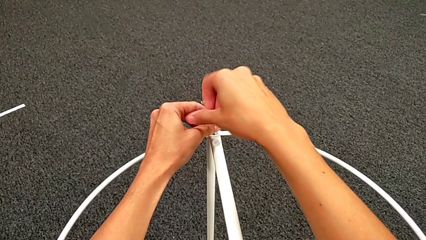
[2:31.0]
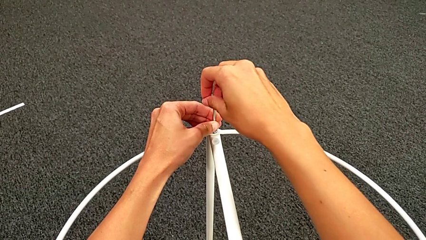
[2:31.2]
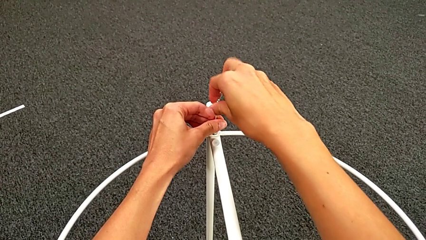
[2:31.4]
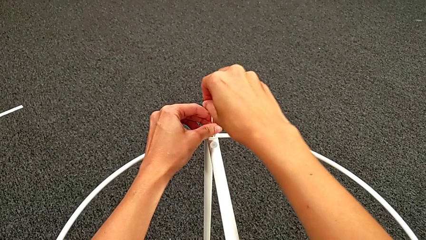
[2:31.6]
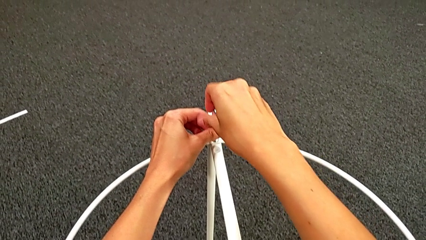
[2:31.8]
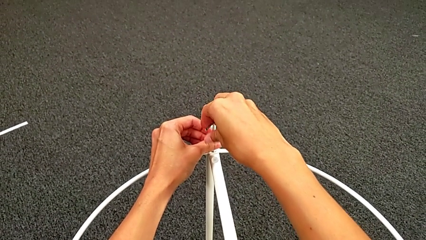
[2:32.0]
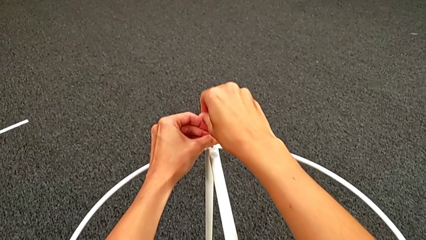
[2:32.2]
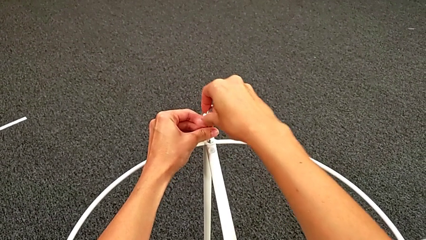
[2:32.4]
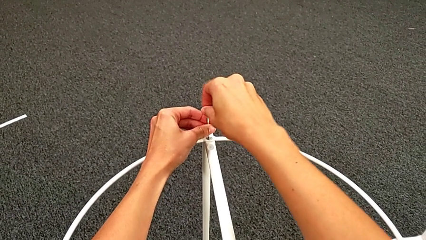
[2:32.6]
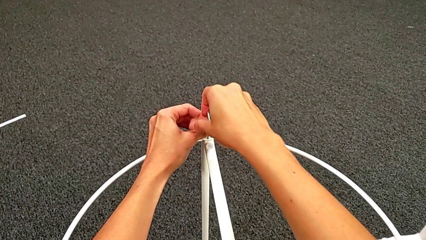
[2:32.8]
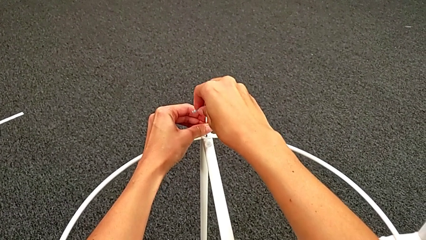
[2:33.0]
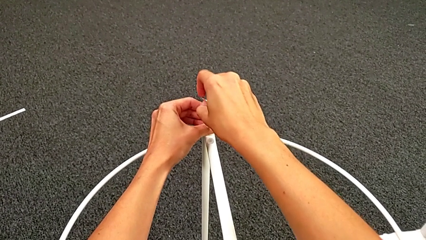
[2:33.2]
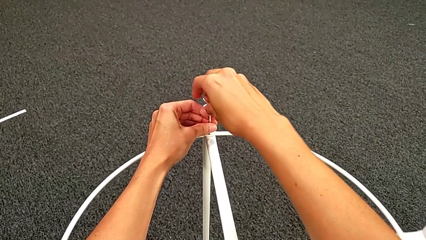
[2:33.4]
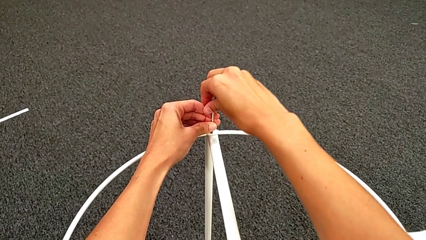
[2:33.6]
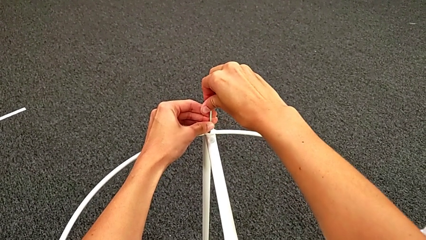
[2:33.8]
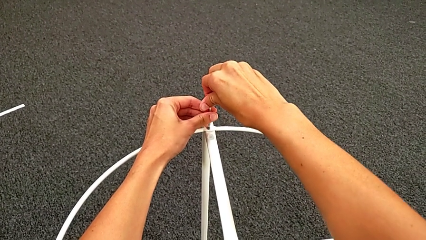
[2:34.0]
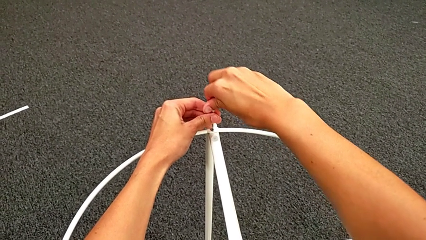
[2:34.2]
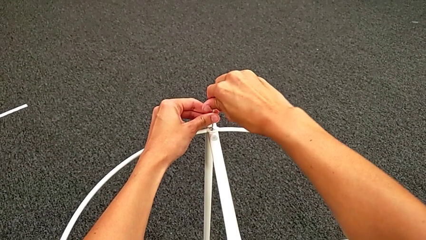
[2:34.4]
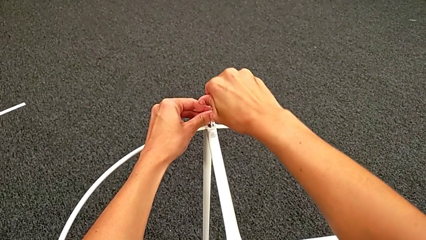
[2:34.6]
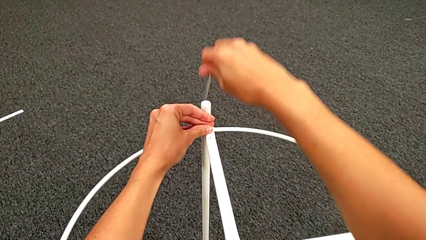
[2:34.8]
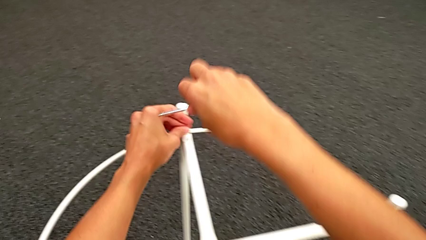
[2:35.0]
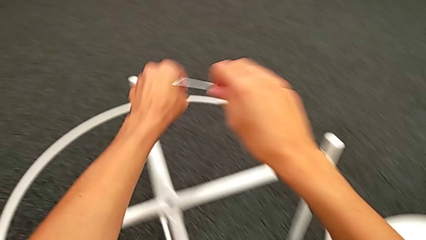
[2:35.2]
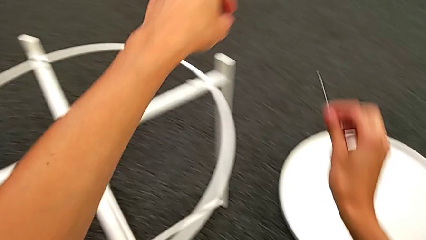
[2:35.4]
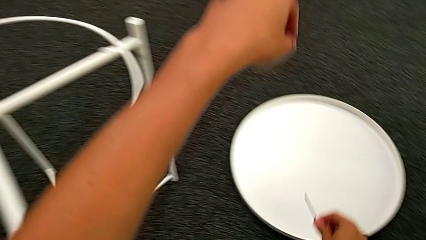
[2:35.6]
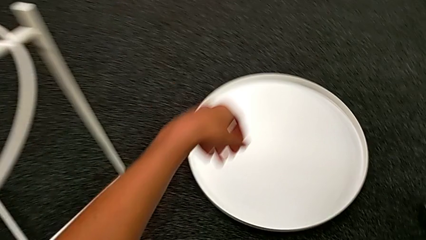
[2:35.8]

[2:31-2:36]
The camera wearer is assembling the circle into place. They screw the hex socket head, withdraw the Allen wrench and place it.

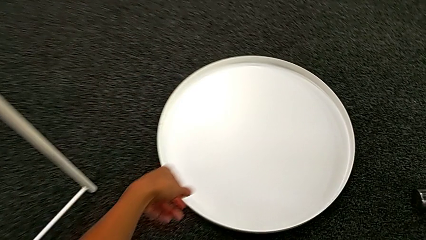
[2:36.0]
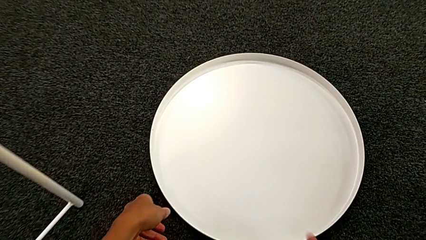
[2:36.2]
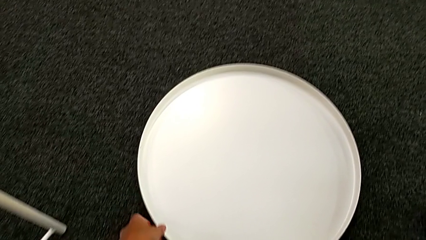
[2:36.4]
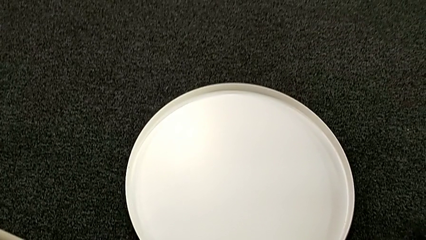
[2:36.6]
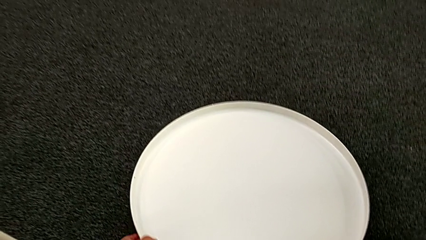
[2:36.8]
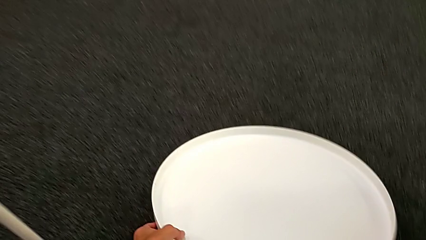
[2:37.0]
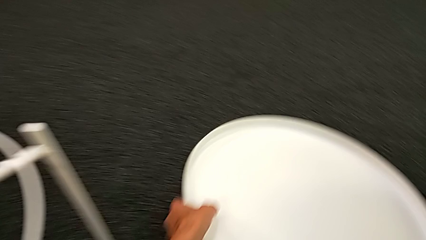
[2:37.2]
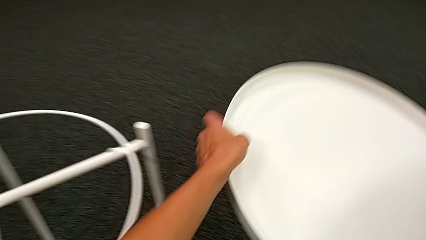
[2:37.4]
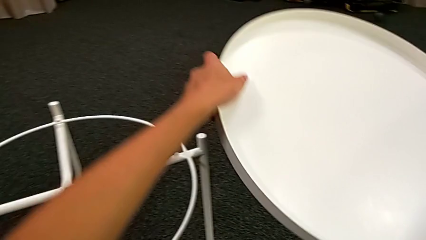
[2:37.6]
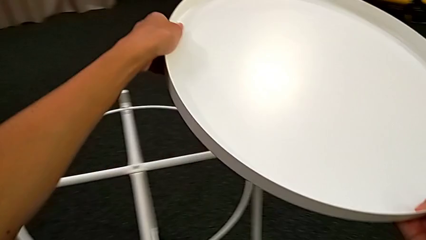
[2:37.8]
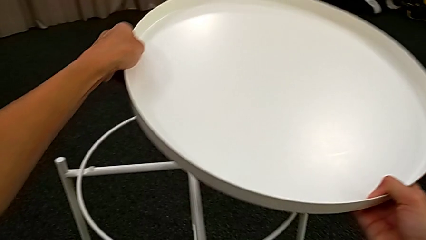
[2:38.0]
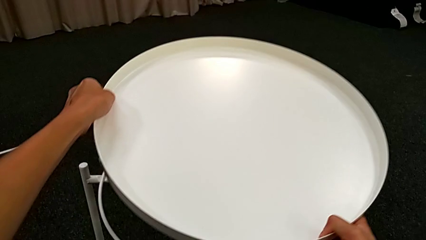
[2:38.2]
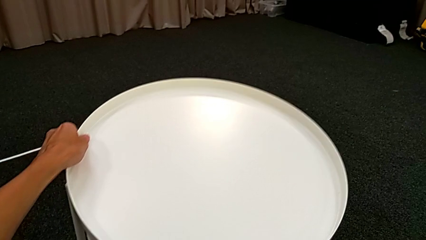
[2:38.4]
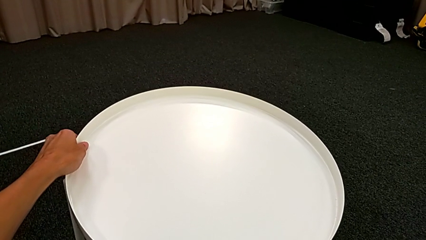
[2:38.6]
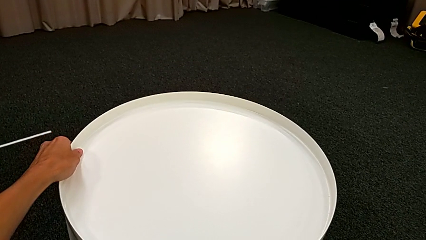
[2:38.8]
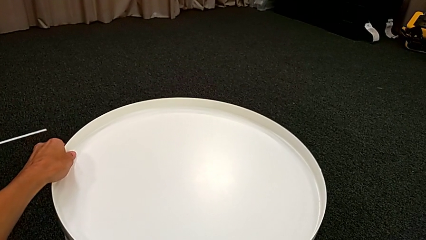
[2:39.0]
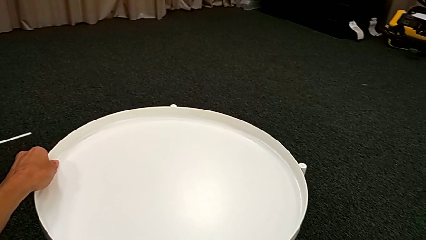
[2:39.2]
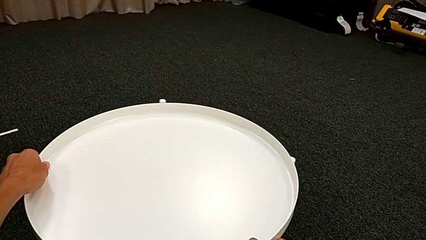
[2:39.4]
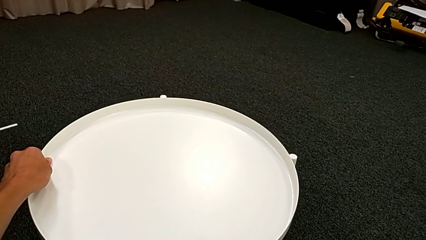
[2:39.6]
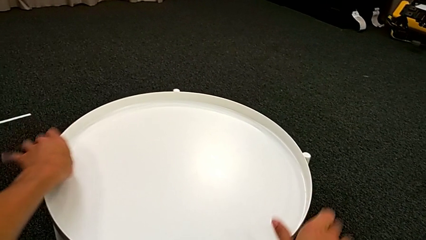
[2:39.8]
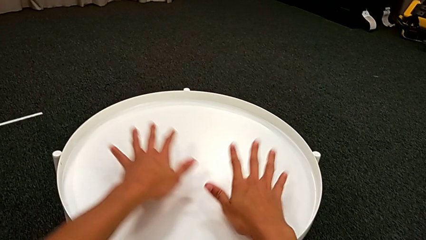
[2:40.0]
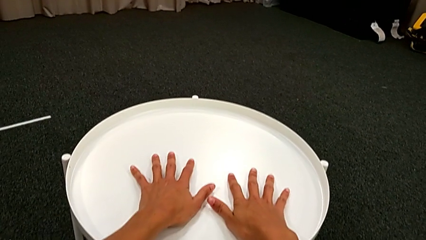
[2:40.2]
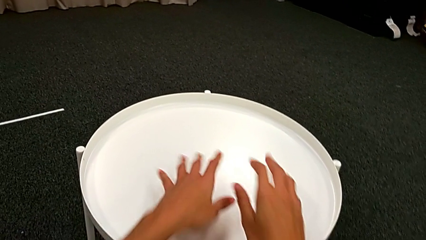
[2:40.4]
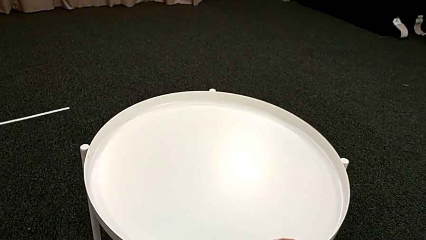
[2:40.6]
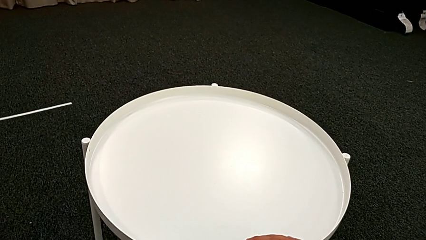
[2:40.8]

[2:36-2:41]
The camera wearer assembles the tray. They grab the tray and align it.
